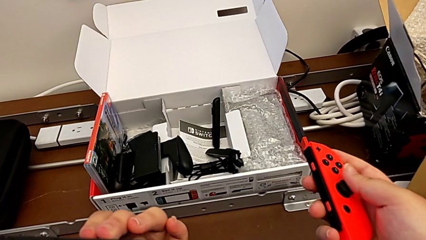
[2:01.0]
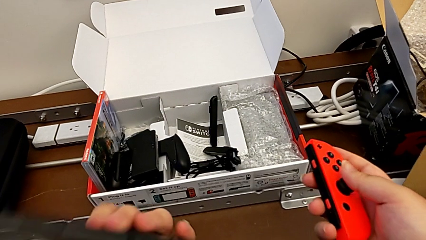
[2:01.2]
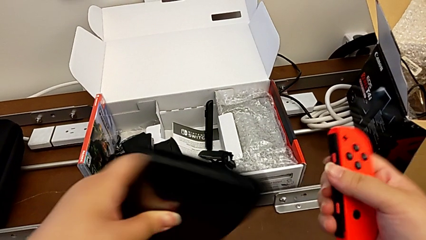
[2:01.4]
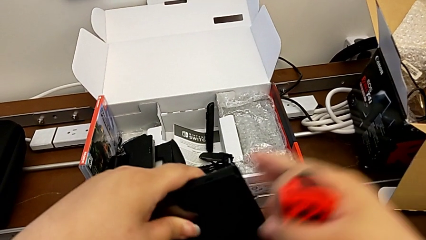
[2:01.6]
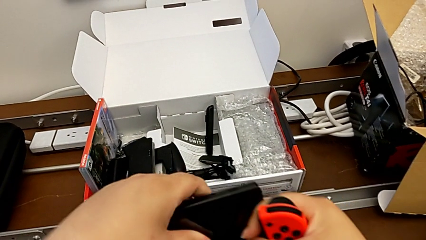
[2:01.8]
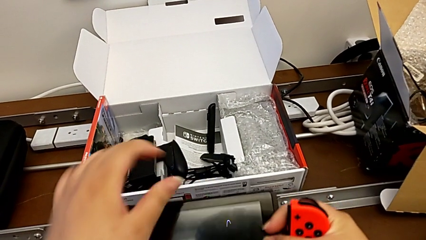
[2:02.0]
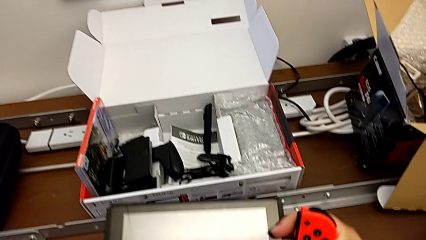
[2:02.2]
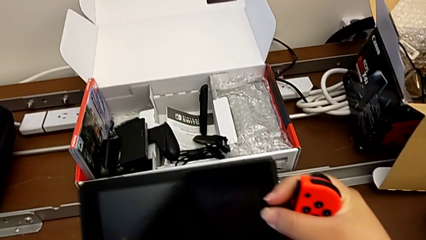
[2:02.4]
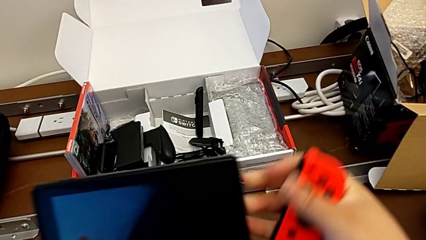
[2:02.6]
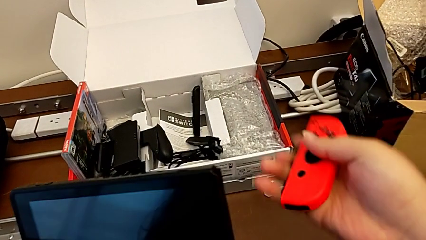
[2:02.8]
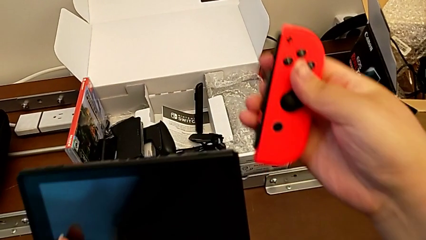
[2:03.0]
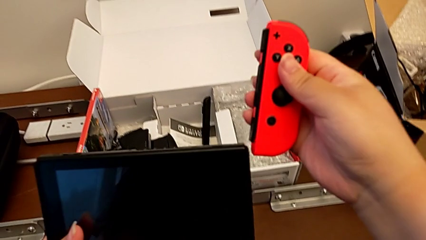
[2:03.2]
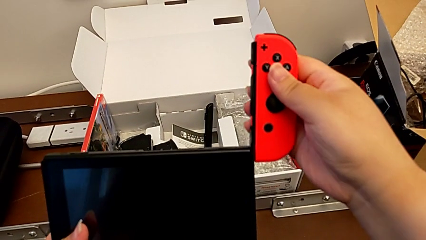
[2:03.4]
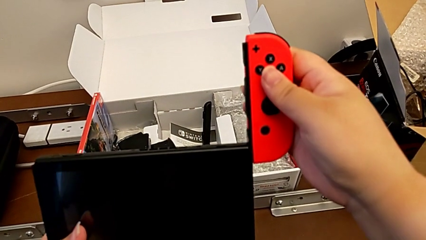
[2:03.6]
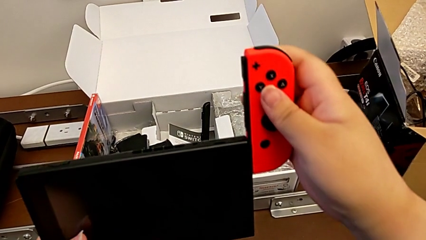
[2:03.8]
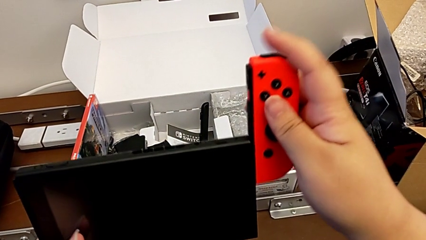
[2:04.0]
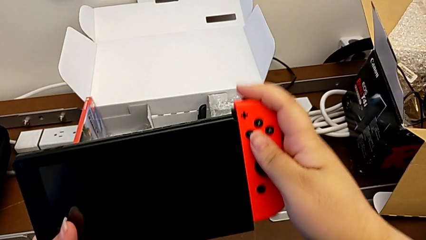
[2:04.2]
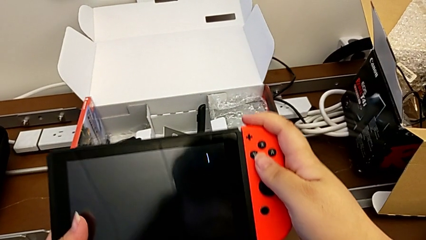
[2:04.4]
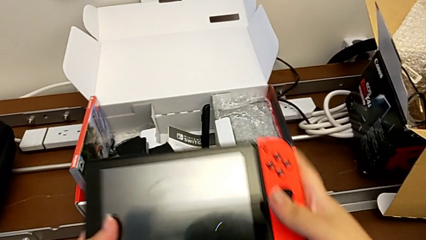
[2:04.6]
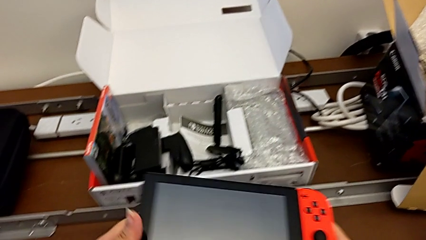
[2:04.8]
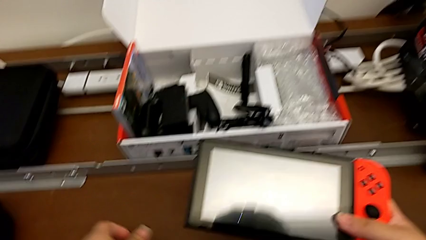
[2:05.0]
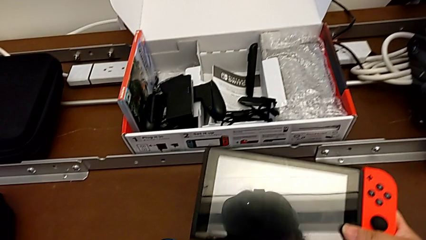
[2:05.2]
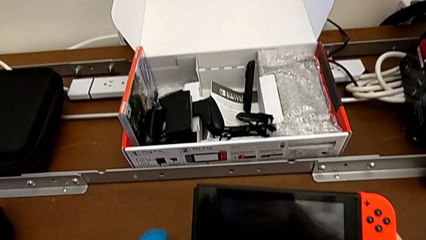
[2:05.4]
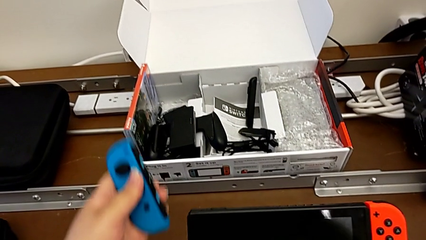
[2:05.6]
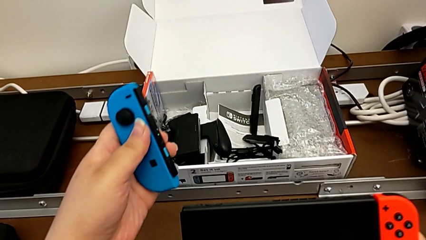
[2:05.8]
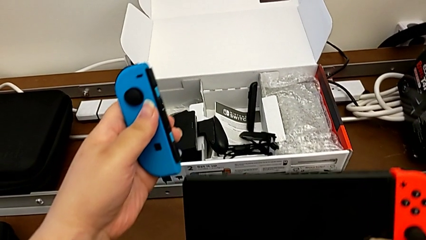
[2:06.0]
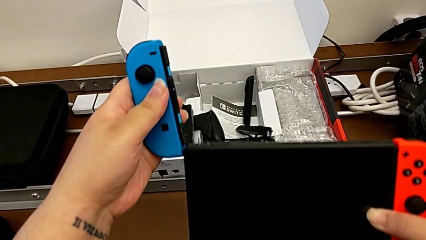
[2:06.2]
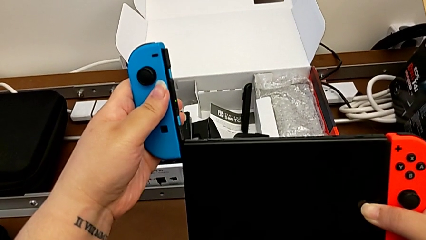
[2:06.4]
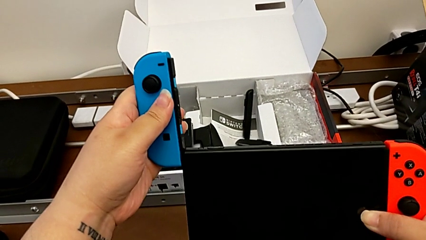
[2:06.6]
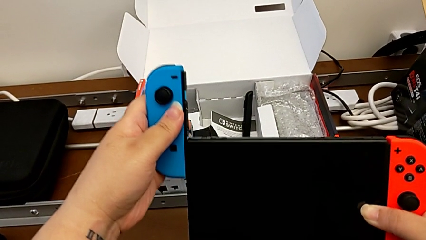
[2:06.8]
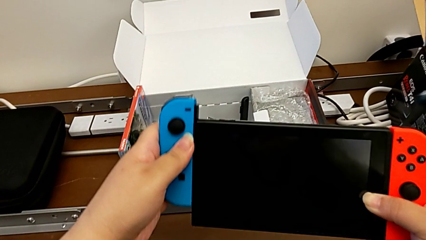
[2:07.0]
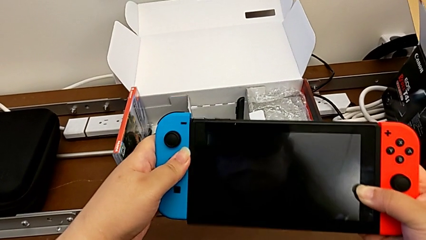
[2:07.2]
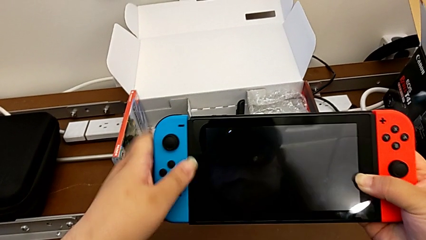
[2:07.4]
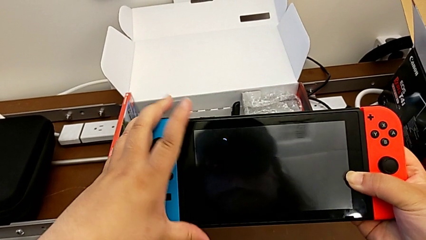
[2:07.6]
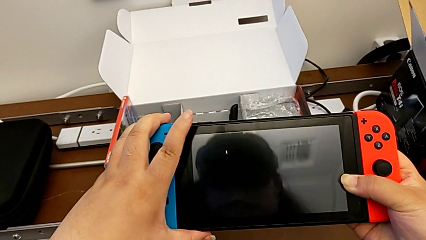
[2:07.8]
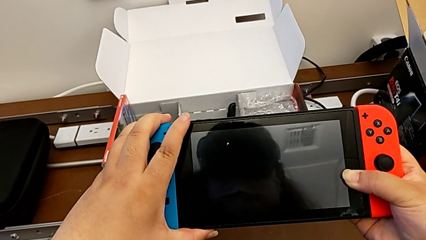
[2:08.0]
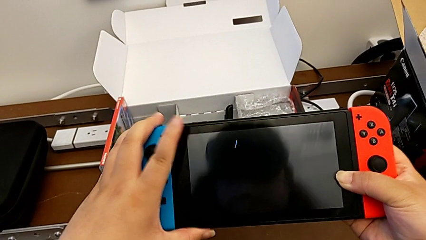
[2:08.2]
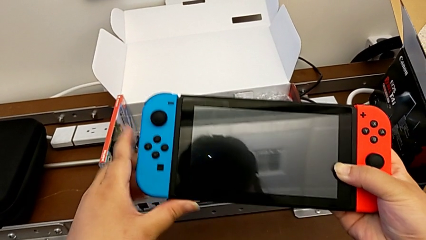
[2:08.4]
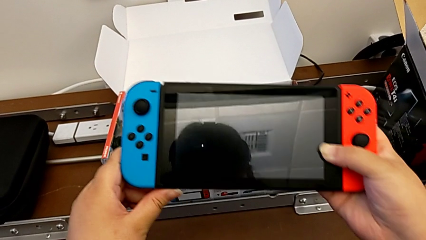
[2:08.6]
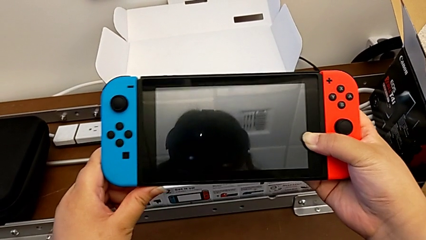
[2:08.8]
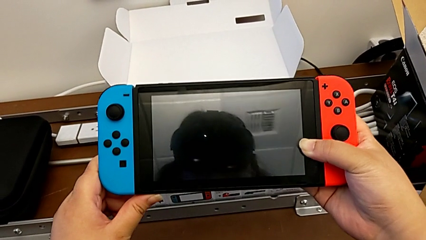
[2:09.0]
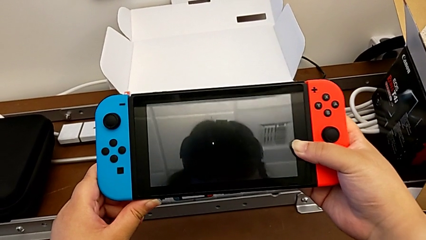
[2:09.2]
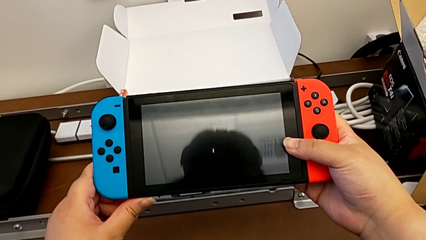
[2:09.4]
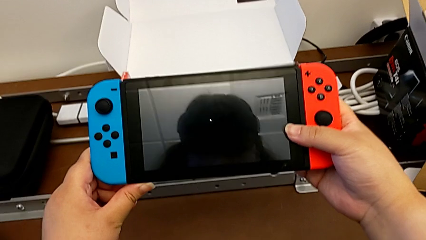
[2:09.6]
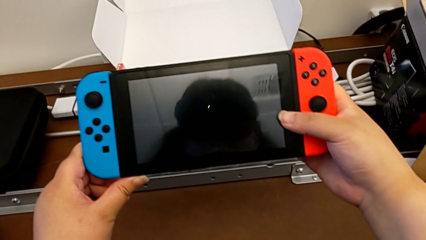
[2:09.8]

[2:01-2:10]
The camera wearer is changing the two Joy-Con controllers into handheld mode. They rotate the Nintendo Switch, insert the red Joy-Con controller, grab the blue Joy-Con controller, insert it and begin to hold the Nintendo Switch.

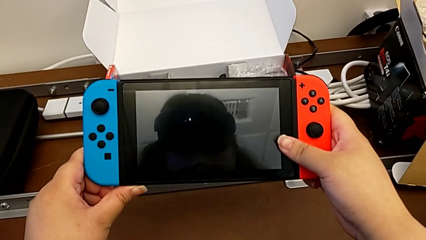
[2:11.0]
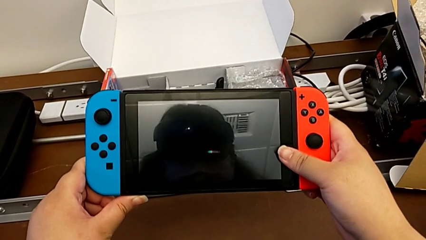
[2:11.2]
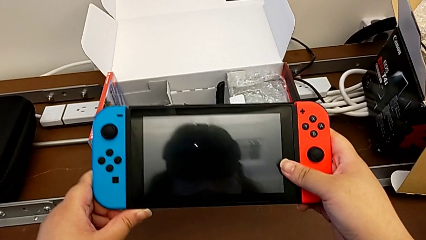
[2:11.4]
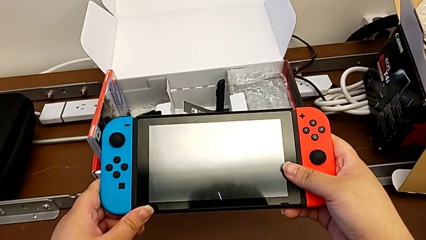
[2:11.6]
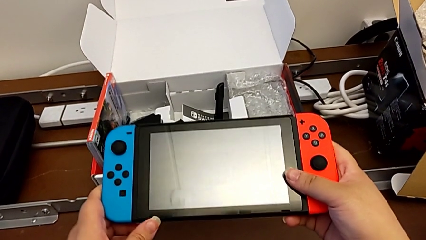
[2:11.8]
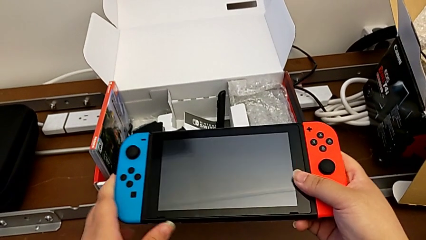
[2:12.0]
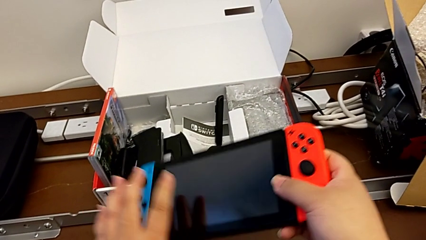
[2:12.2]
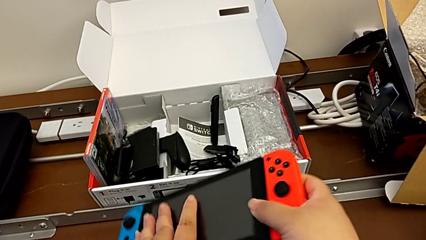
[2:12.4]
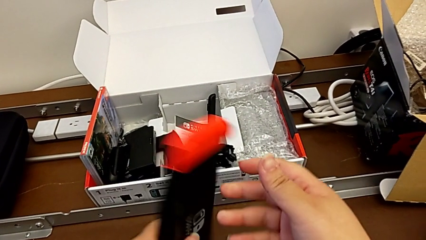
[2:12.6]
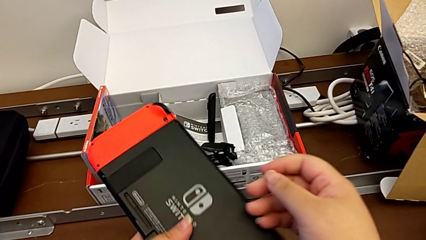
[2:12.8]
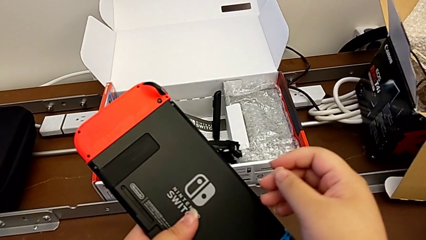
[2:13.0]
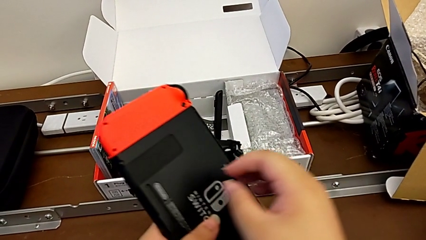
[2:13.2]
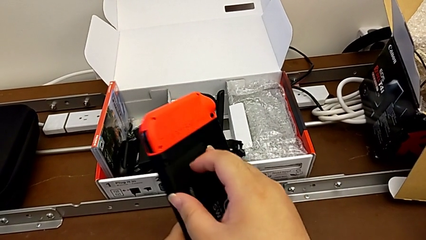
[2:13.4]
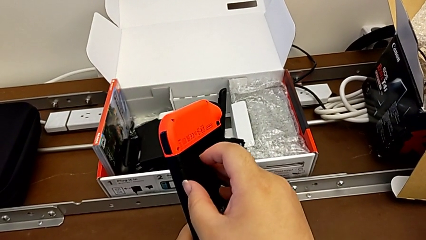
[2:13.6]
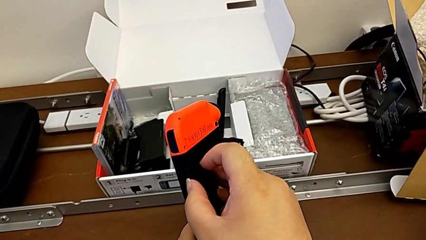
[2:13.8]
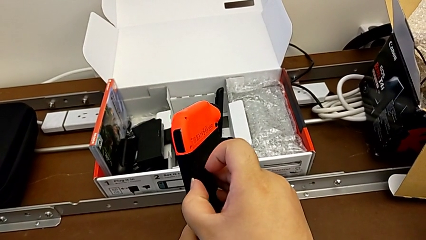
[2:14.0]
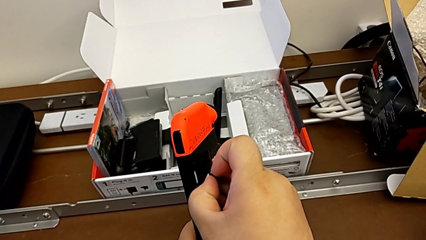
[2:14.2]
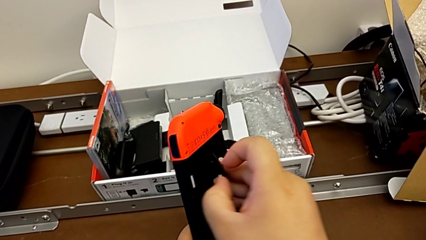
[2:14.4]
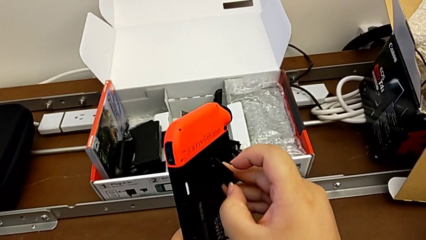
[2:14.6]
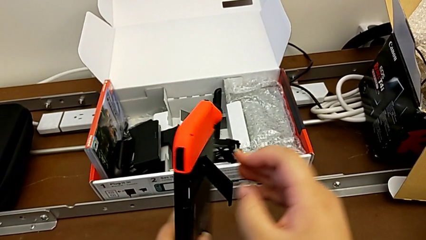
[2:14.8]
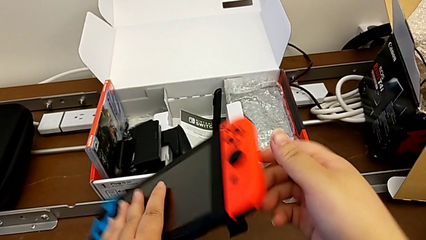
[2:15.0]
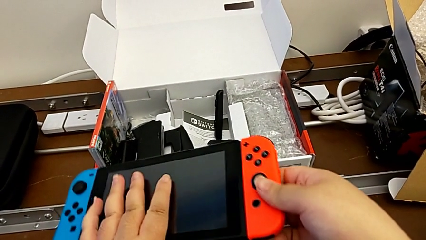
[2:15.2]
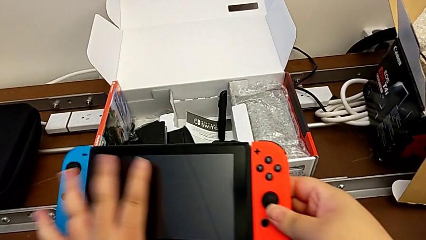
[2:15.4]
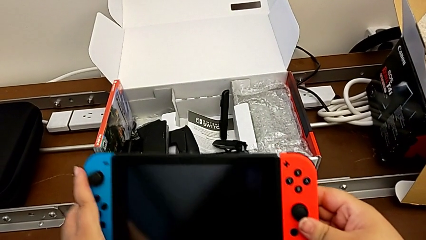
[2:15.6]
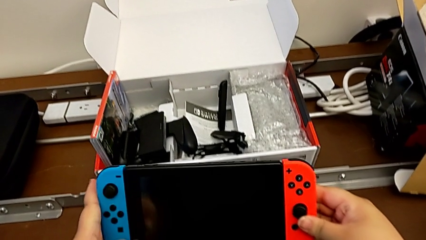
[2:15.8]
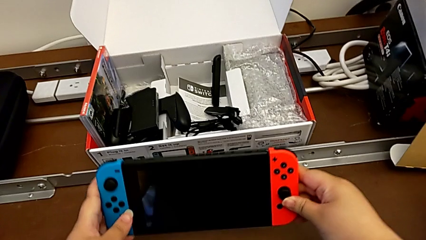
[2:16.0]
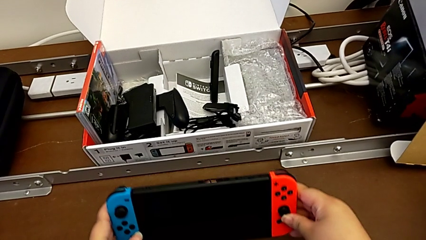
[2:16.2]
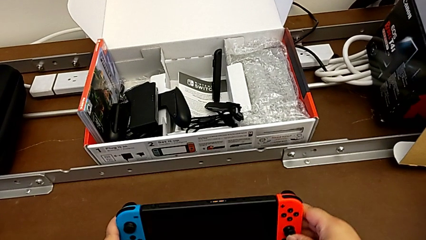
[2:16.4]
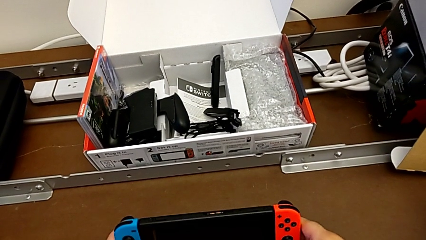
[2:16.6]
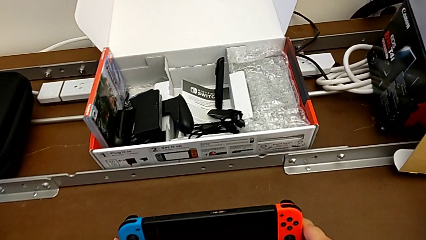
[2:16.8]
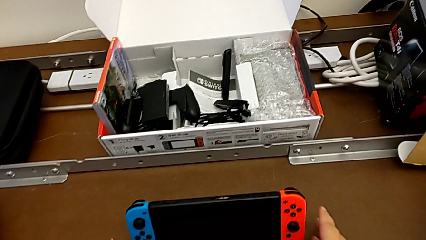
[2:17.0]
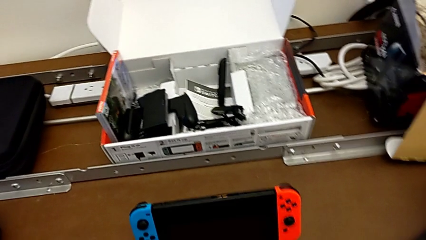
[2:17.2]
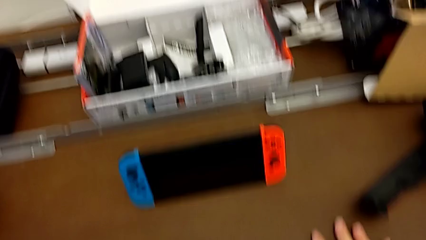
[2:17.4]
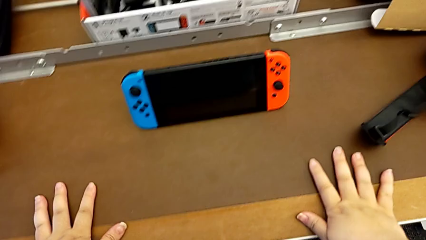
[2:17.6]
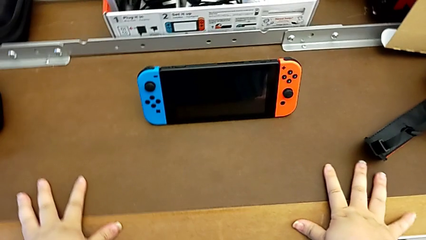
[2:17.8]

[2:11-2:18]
The camera wearer stands the Nintendo Switch up using the kickstand. They hold the Nintendo Switch, flip it, open the kickstand and begin to place the Nintendo Switch.
